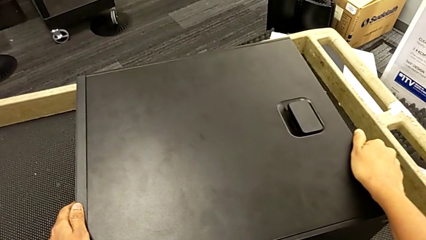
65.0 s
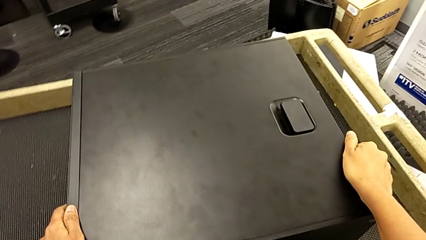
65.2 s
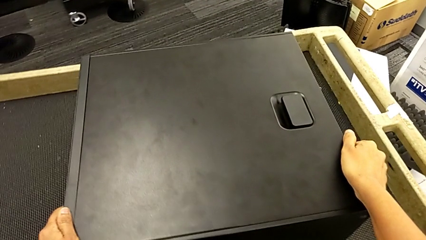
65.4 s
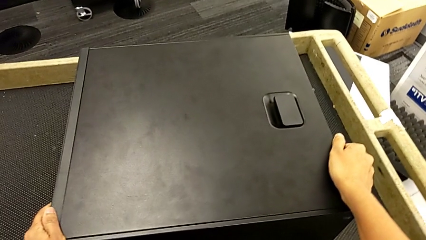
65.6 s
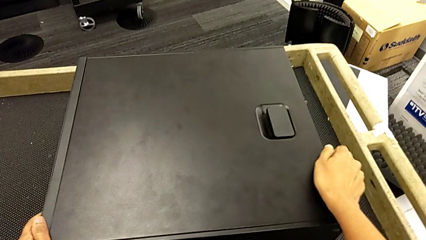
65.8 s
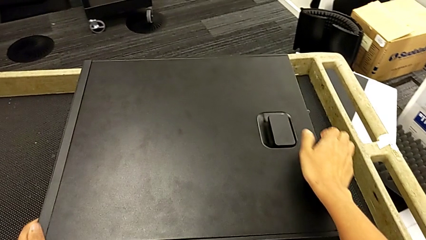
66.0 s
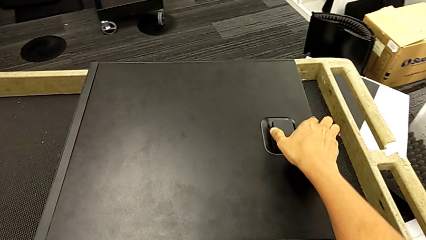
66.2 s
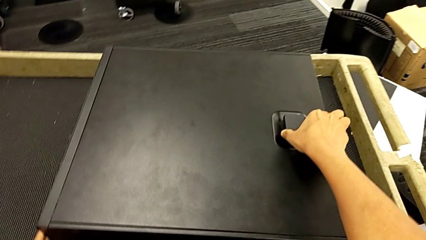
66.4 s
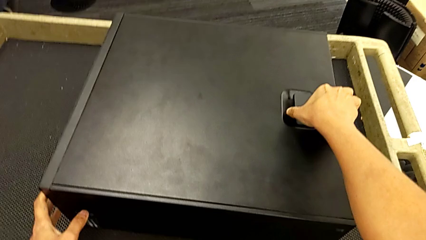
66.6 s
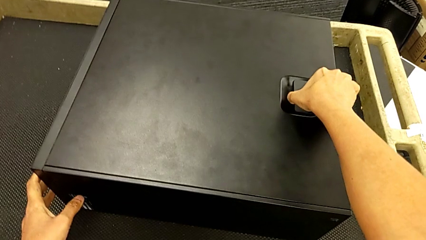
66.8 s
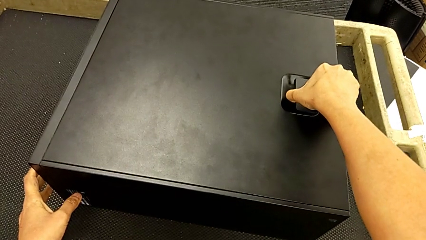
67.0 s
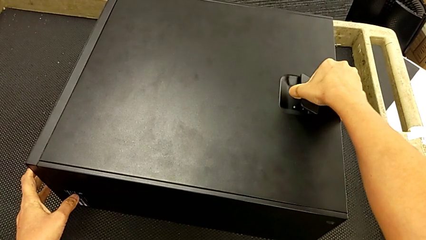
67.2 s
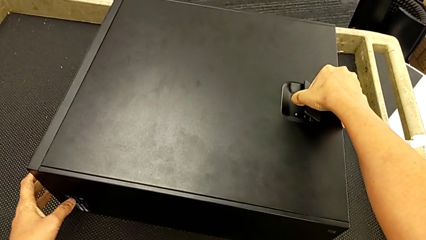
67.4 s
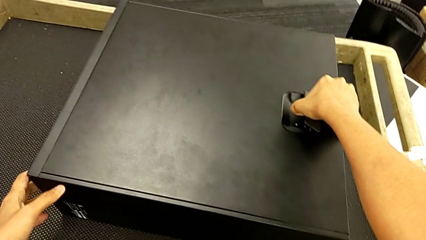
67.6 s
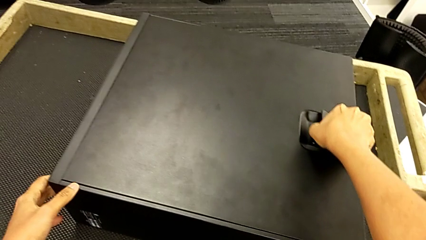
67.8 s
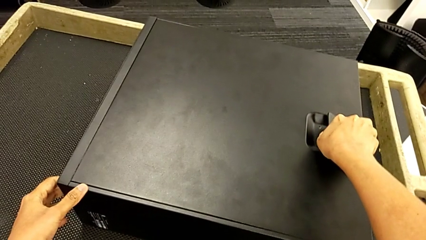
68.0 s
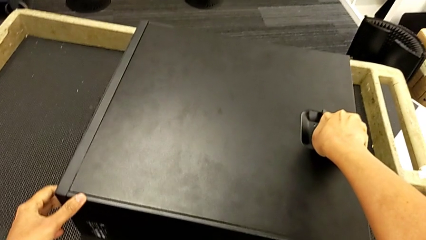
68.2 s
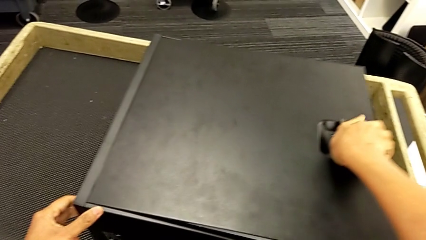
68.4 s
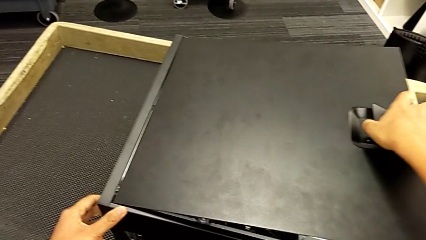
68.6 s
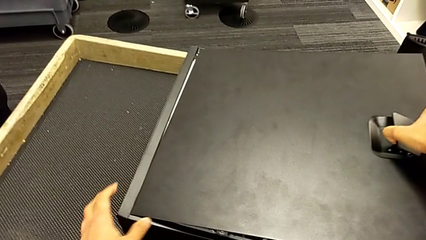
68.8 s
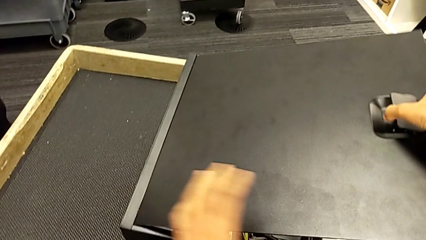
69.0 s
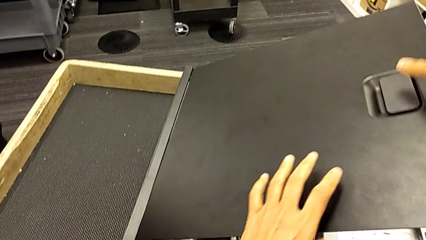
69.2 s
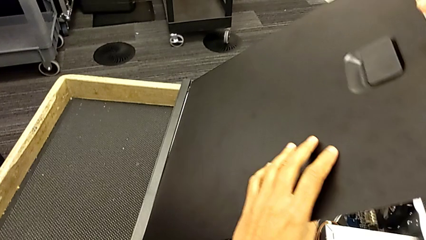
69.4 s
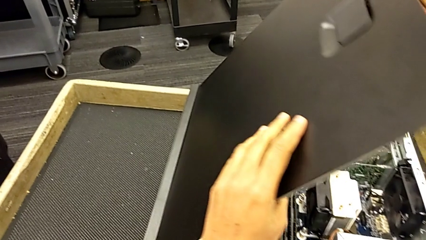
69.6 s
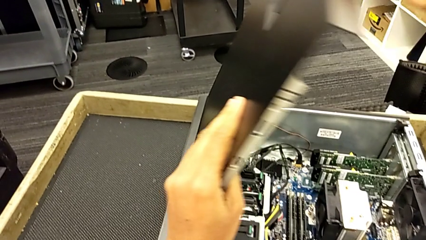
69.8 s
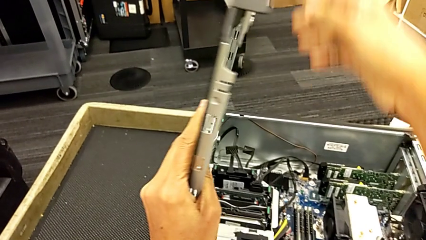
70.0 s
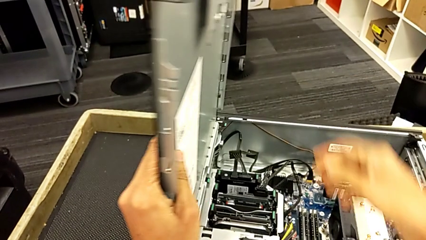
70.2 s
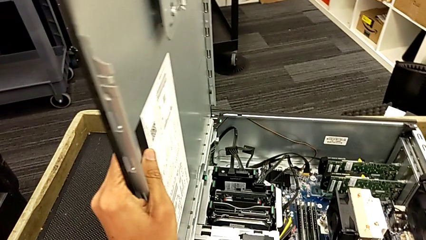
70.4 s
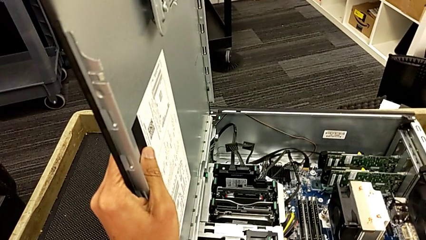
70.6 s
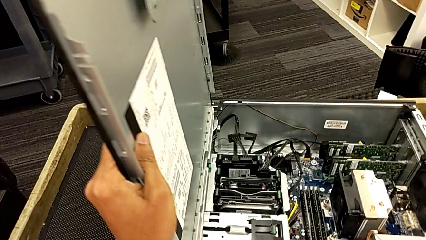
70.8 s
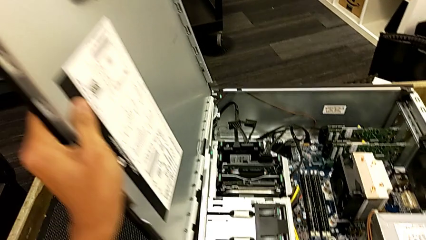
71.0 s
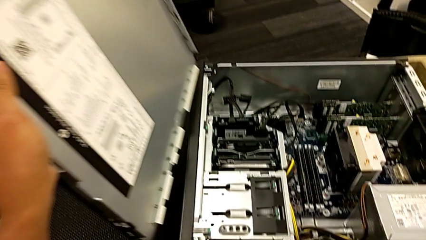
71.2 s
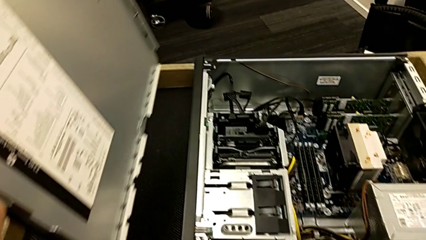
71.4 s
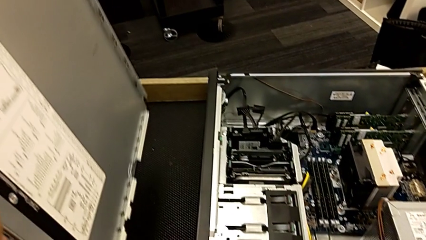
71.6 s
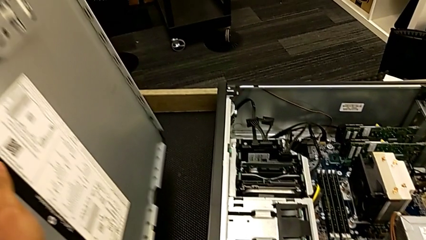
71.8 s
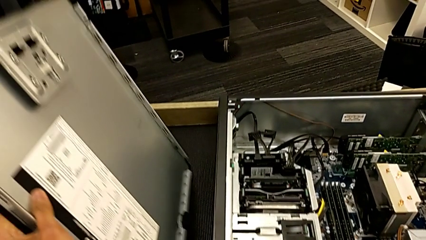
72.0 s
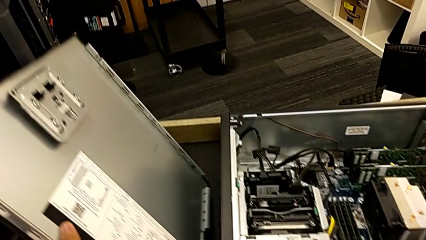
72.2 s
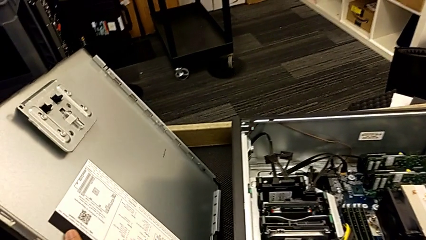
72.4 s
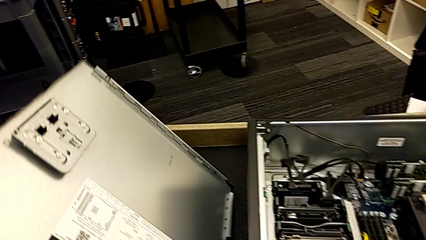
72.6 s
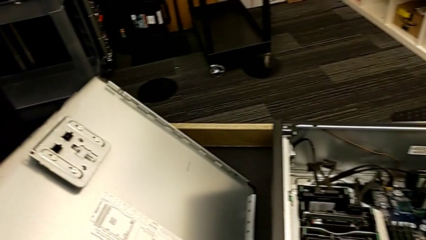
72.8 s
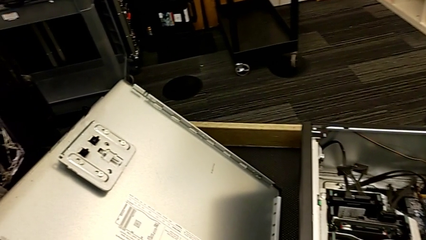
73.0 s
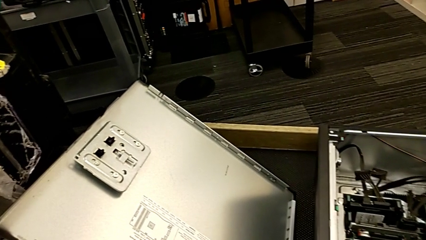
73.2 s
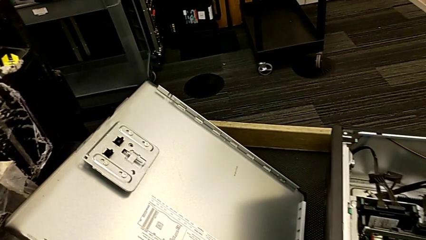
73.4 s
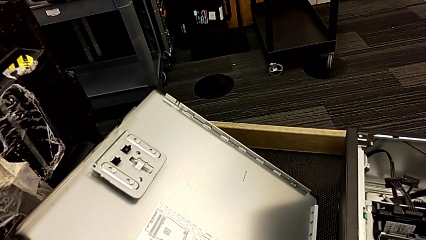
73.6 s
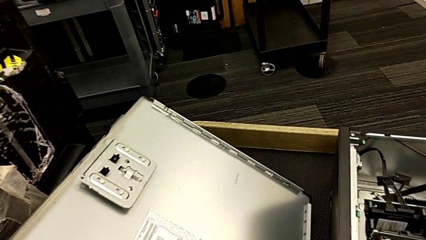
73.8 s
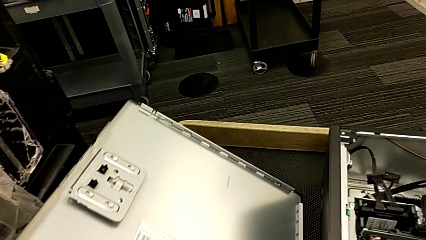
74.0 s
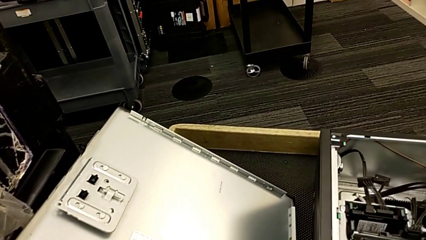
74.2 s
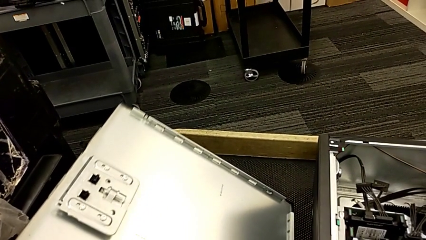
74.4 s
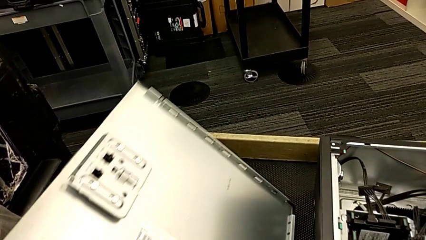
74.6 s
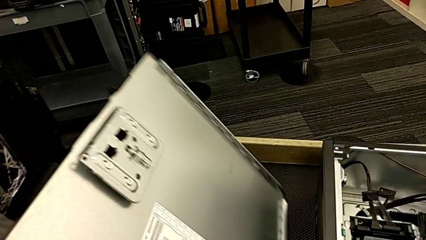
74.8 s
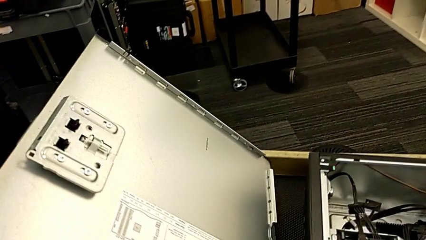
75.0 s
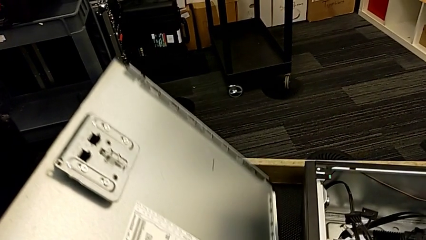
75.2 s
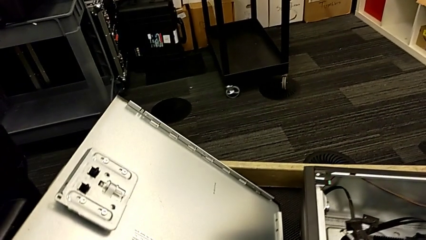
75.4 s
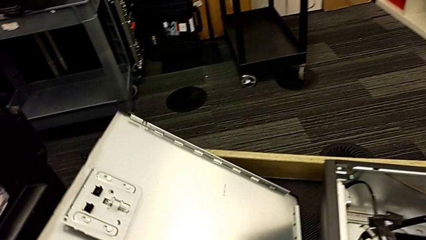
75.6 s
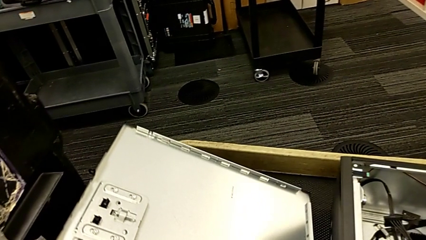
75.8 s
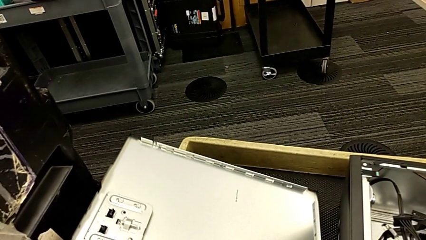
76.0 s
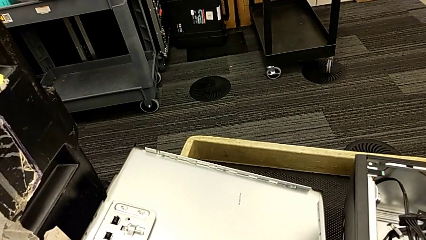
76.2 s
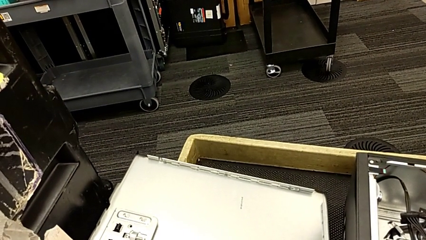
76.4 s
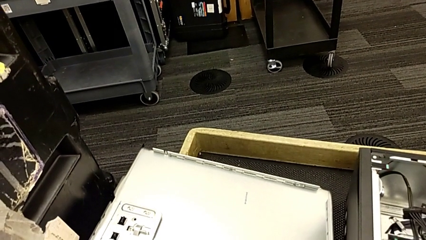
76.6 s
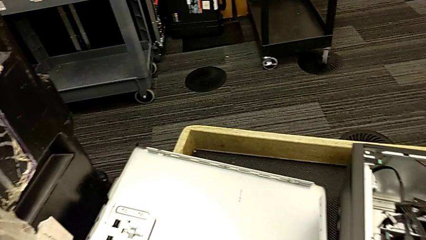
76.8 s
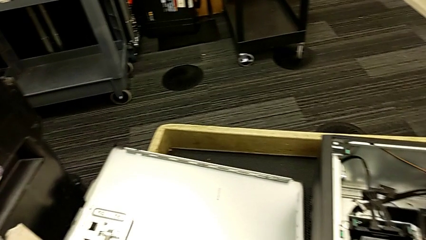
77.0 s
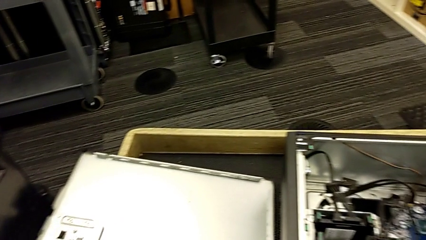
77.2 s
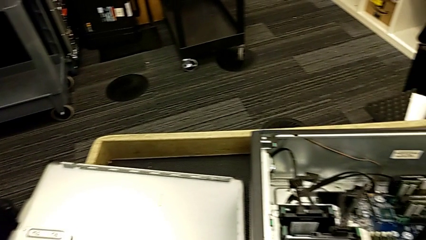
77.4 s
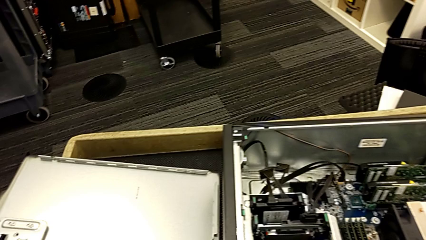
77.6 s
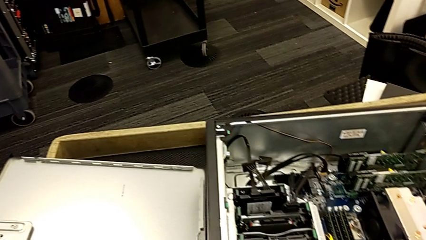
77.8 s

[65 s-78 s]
The camera wearer is opening the computer tower. They pull the handle, withdraw the cover and place it.

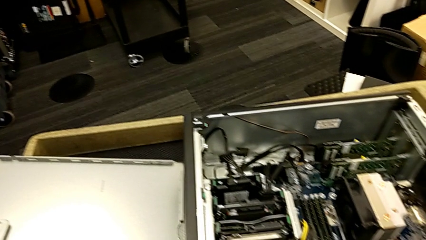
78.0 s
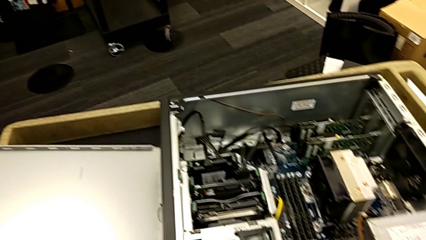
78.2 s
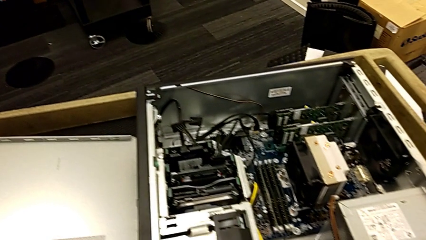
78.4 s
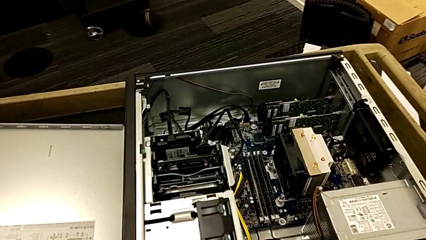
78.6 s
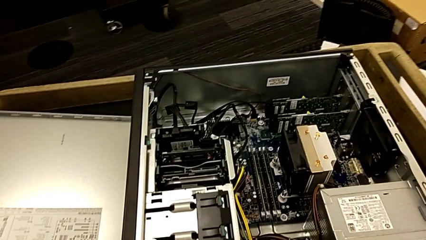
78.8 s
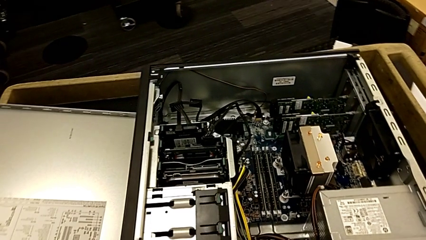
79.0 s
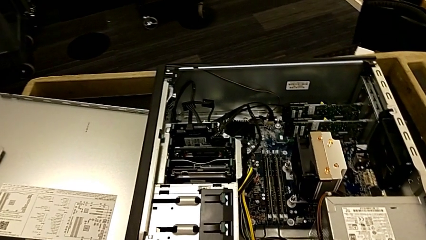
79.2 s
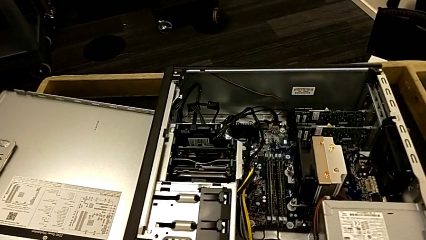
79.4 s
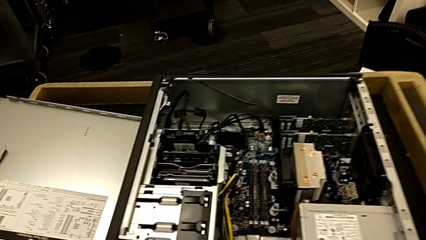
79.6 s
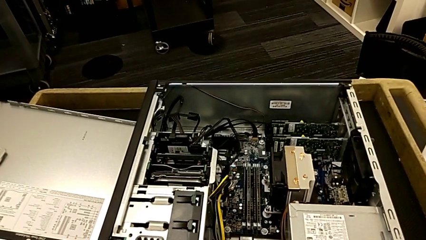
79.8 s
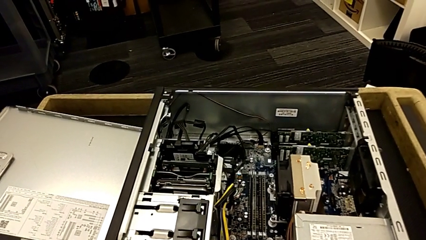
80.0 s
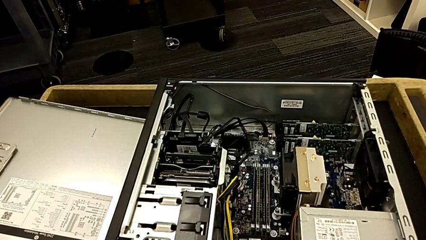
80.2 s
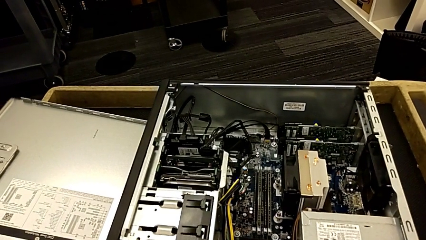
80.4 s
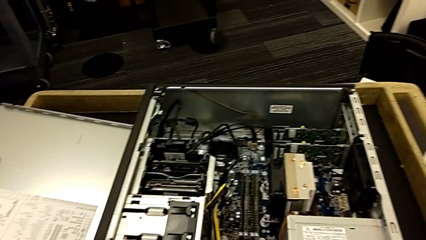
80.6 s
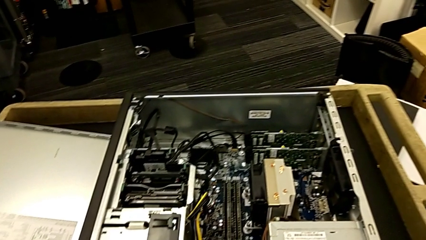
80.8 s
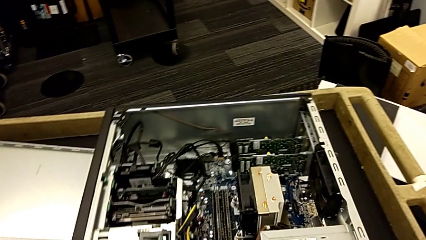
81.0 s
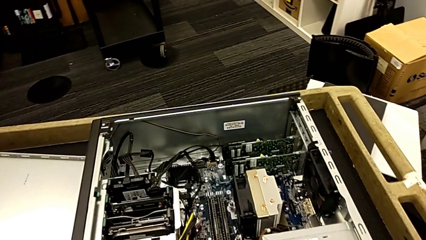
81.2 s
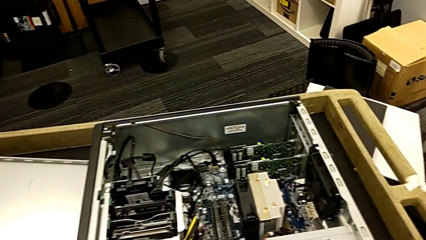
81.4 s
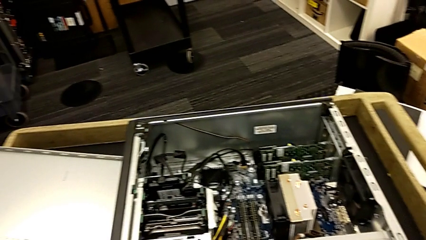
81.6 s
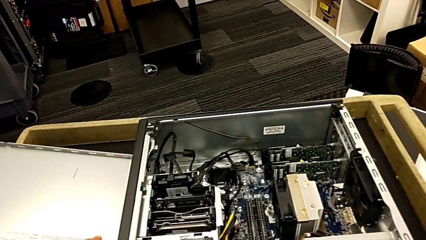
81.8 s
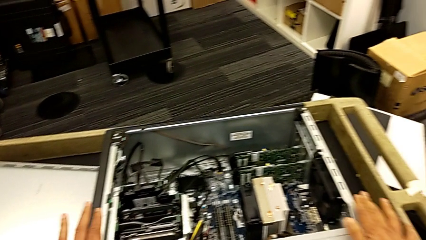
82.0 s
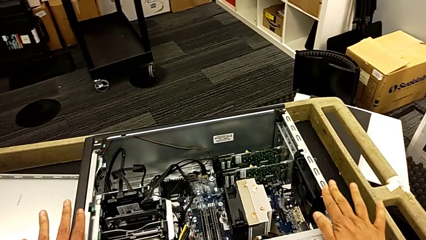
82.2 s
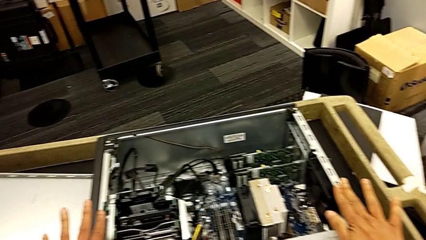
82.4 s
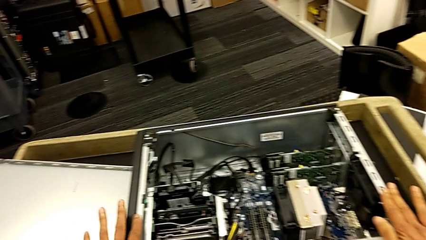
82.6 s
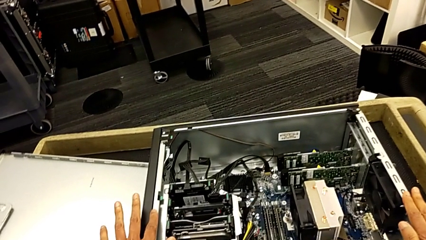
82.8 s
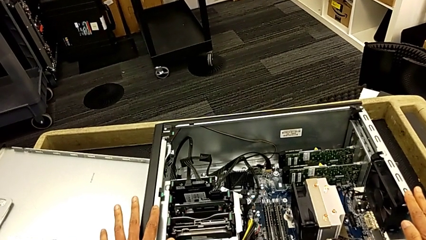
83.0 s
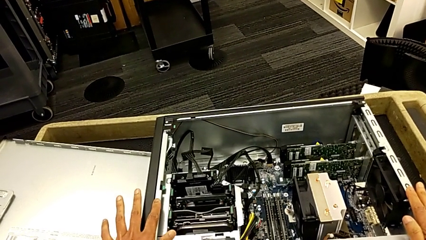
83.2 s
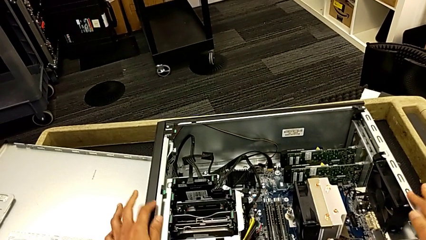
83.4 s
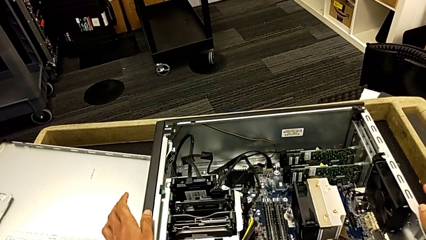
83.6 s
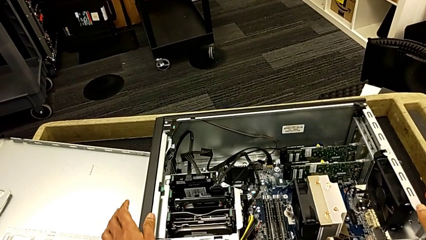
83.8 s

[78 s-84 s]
The camera wearer is removing the RAMs from the computer tower. They touch the computer tower.
